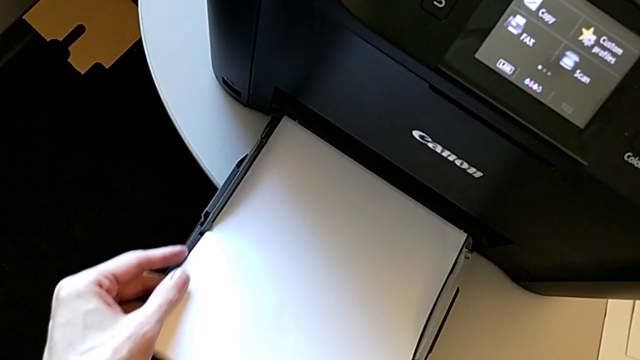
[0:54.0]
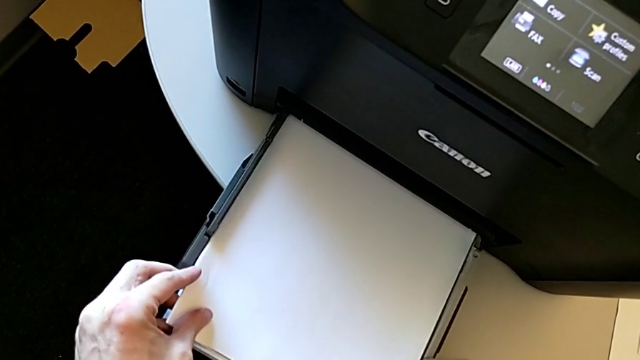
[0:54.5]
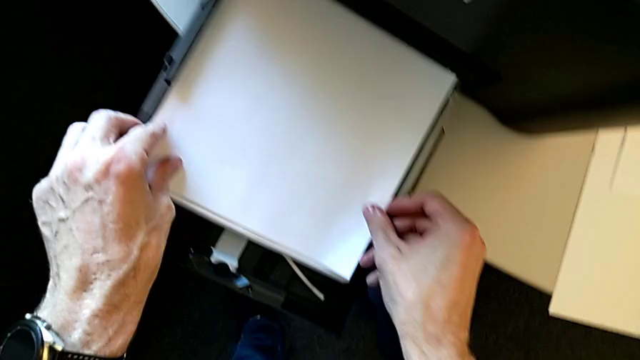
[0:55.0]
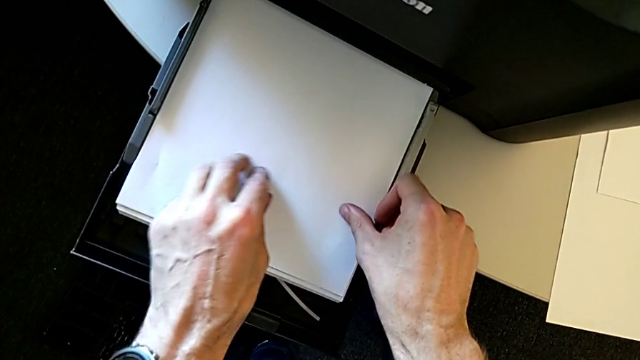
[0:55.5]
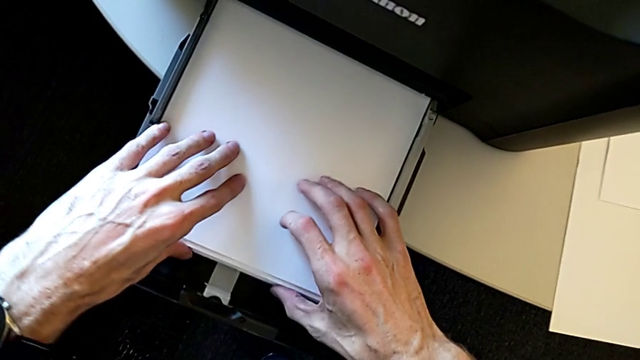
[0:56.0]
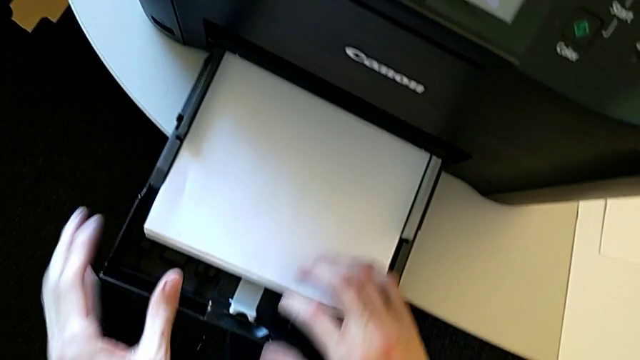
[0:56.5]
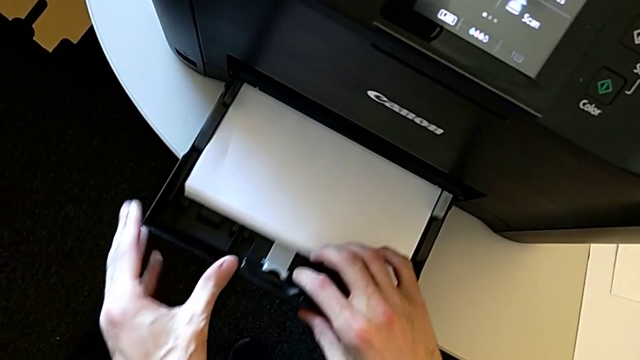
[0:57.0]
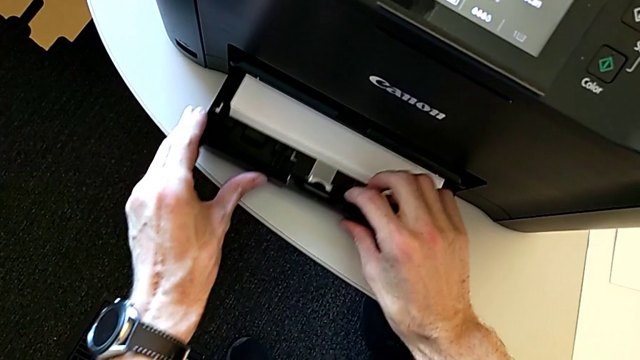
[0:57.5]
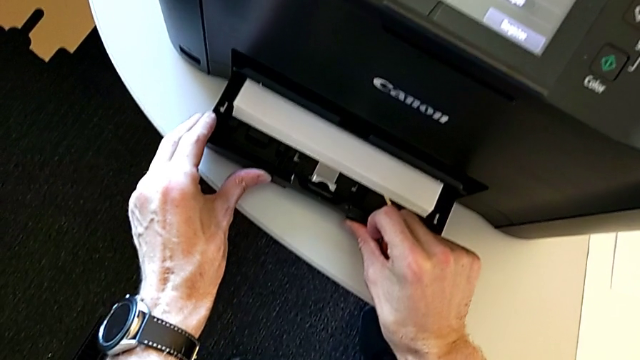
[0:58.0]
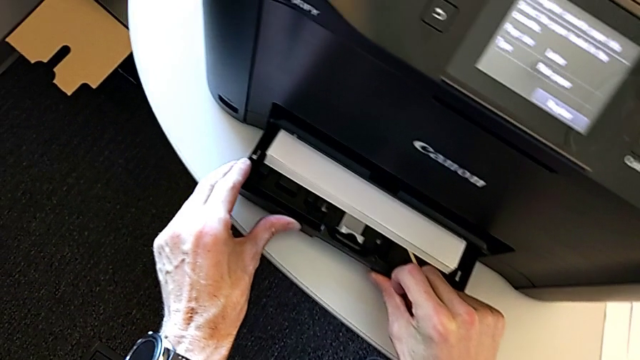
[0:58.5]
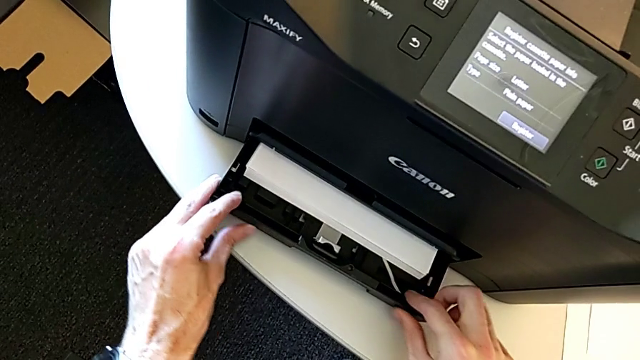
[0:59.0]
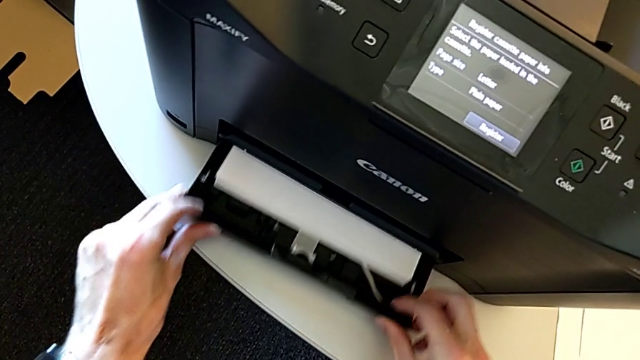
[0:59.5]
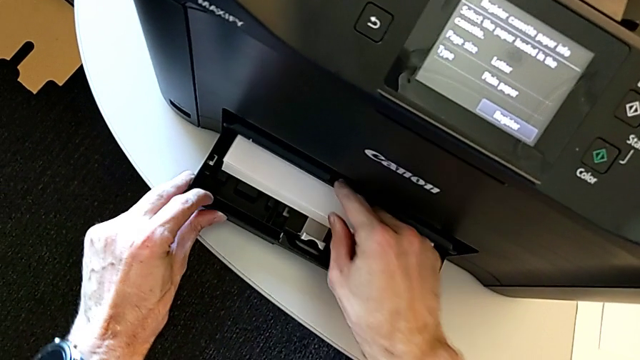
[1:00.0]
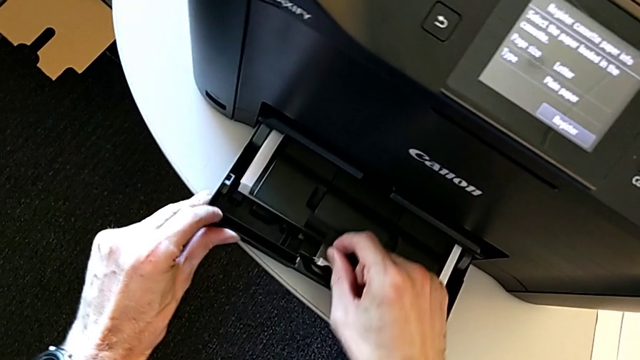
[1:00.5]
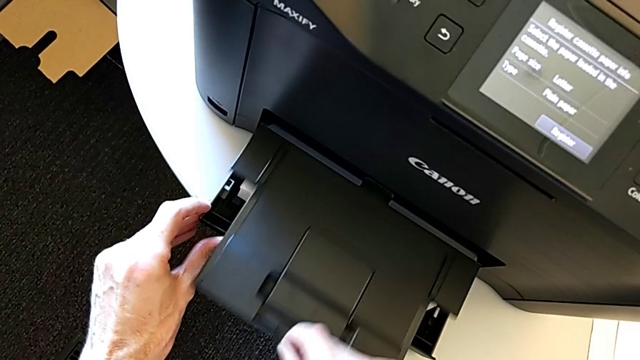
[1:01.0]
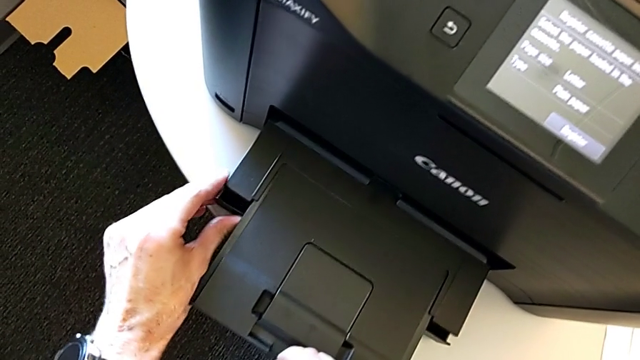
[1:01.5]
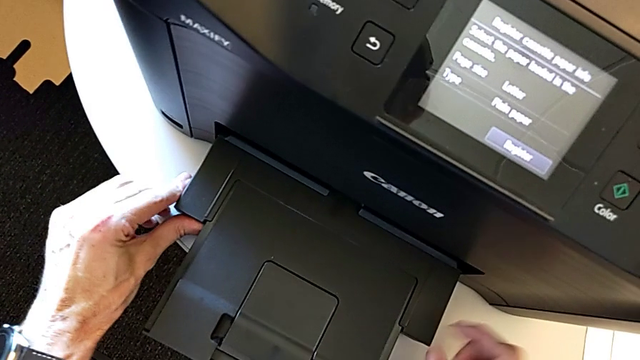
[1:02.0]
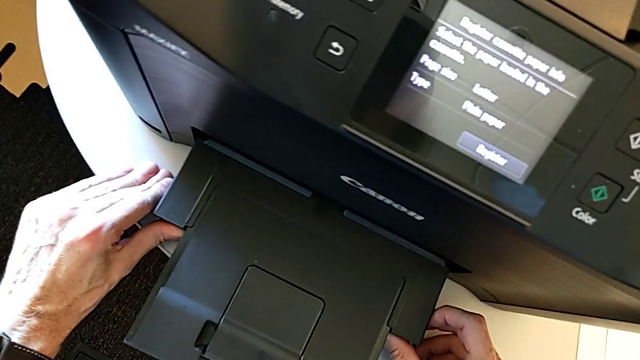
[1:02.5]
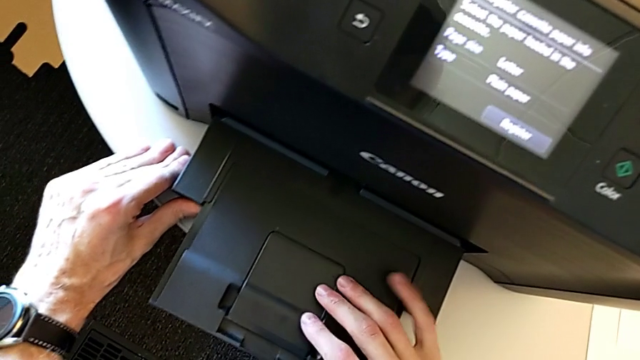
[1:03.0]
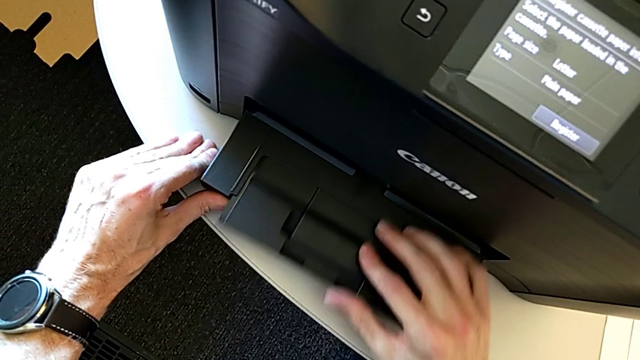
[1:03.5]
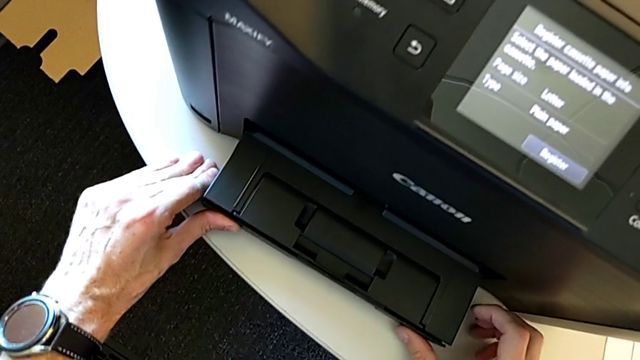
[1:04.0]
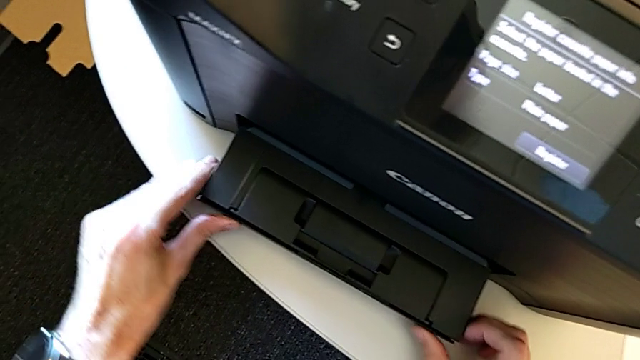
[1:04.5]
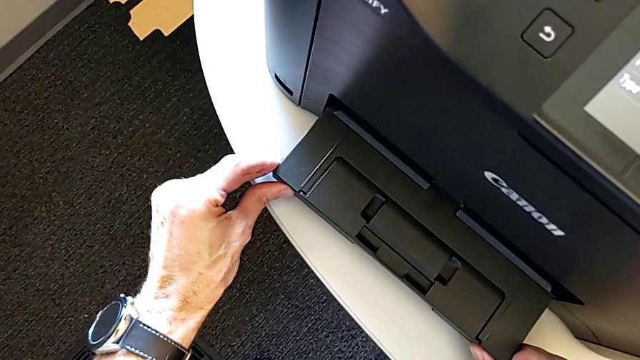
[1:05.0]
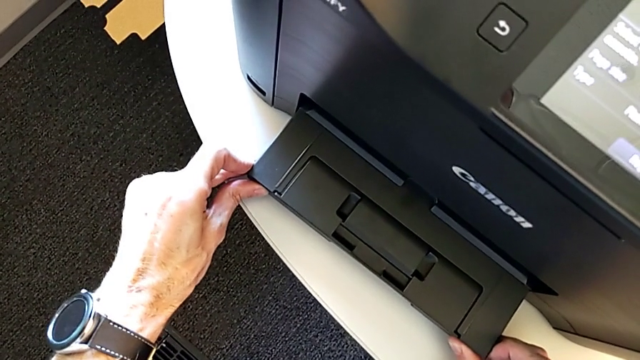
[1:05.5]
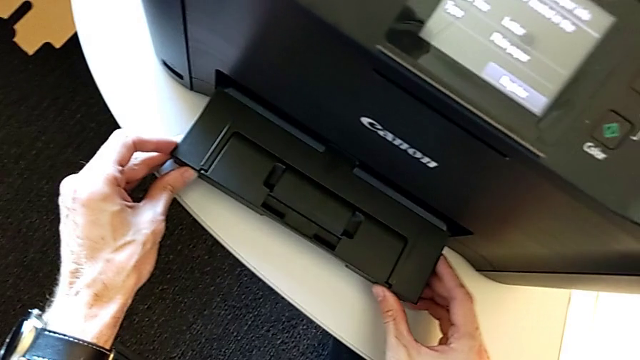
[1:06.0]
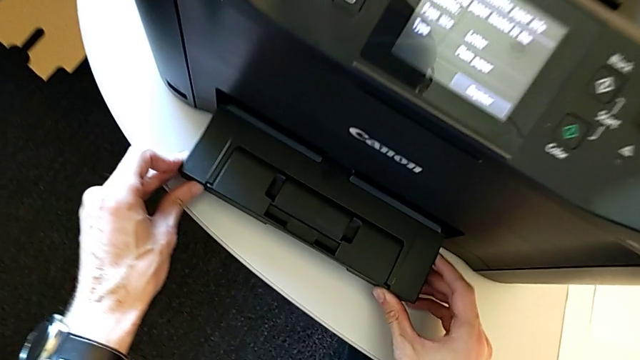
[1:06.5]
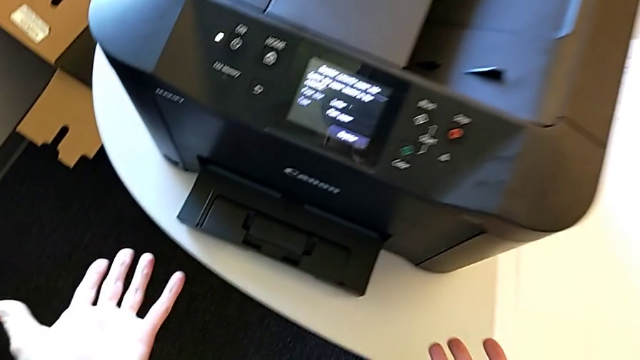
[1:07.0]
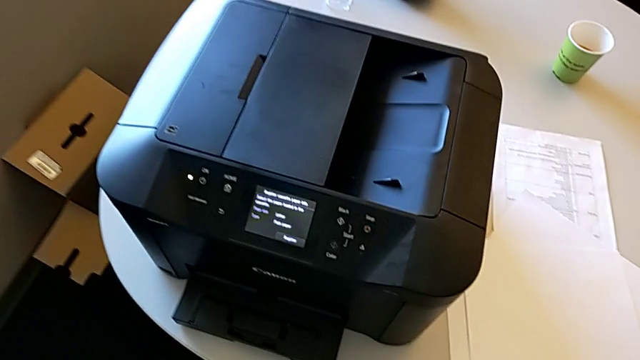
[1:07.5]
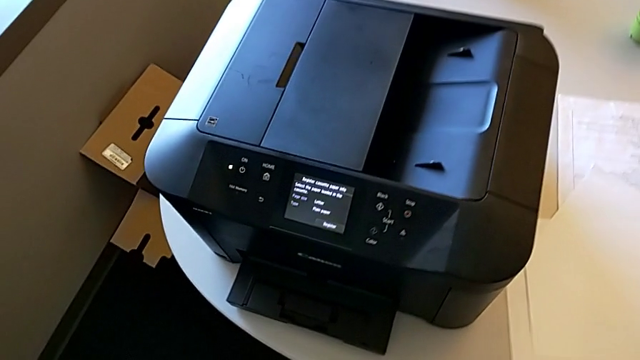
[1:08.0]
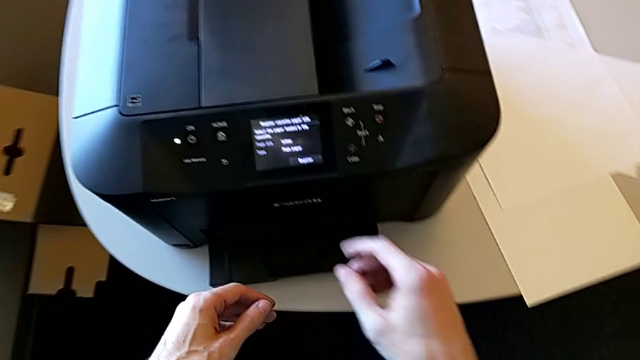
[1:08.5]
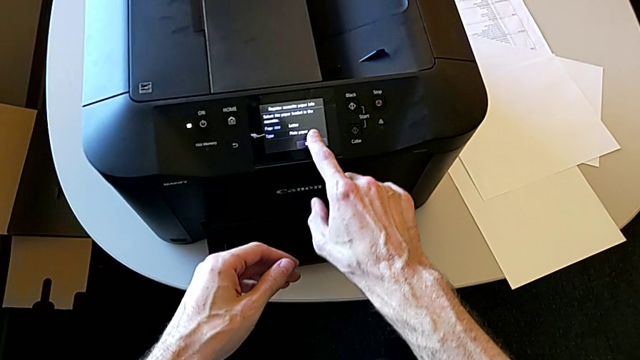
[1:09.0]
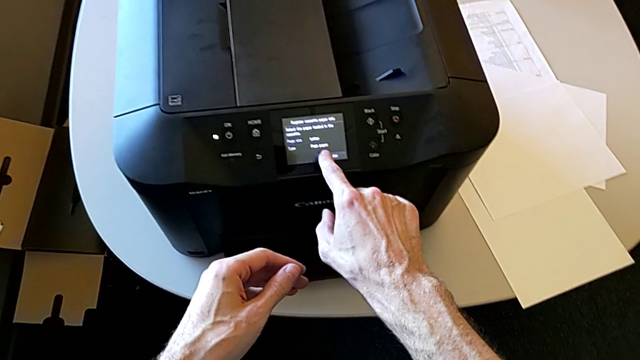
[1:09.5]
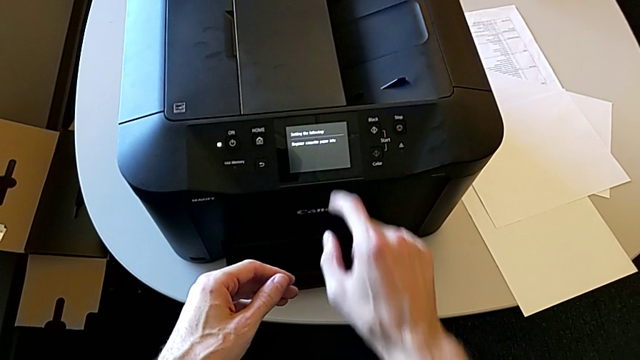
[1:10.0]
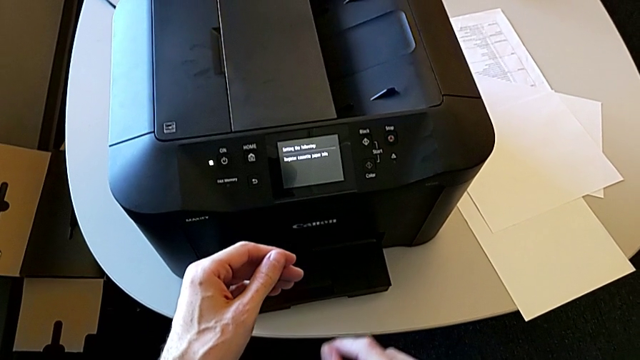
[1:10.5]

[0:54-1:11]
The camera wearer is loading the paper stack into the printer. They place the paper stack, wrongly push the paper tray, not aligning the paper tray correctly to close it, pull the extending paper tray, push the paper tray, close it, push it, inspect it and touch the touch screen.

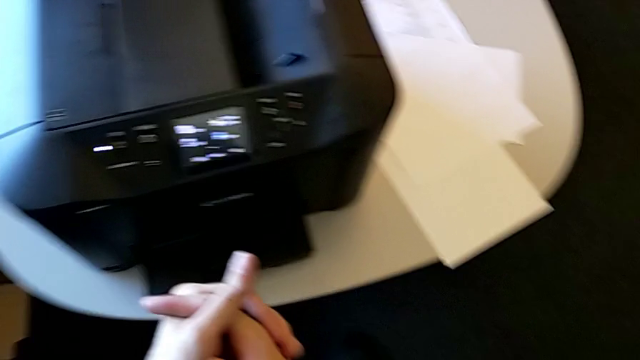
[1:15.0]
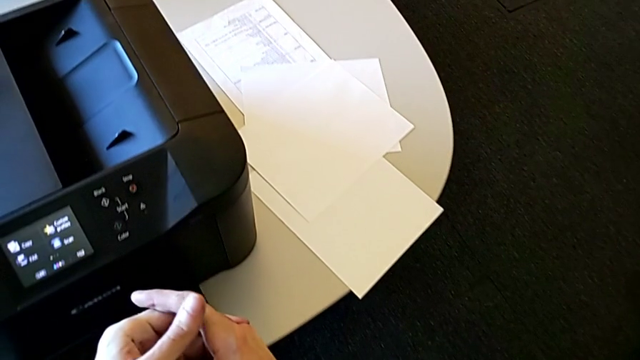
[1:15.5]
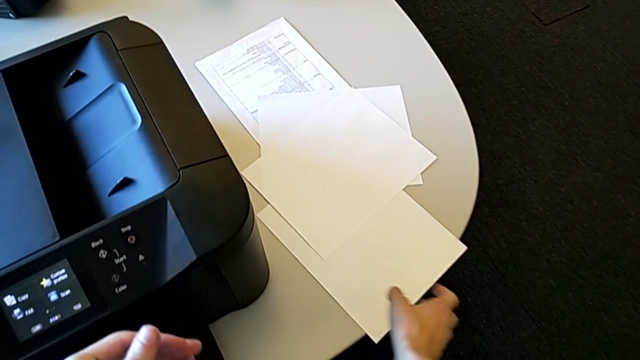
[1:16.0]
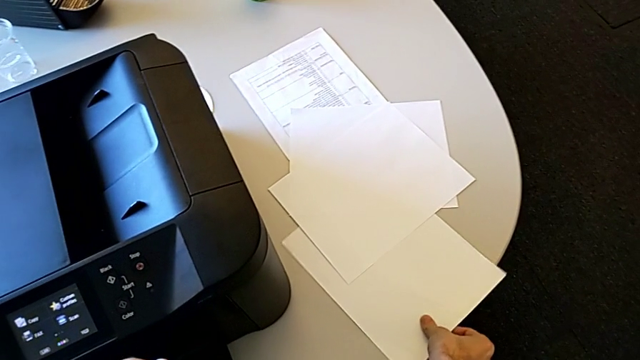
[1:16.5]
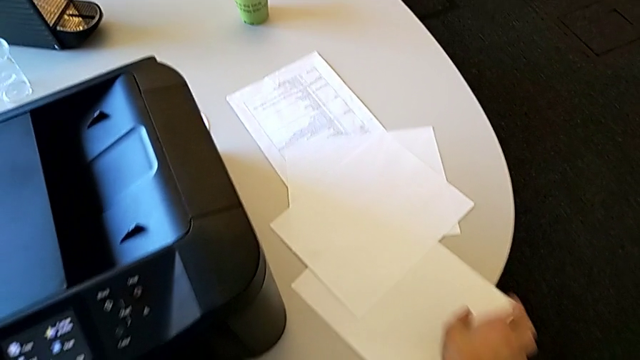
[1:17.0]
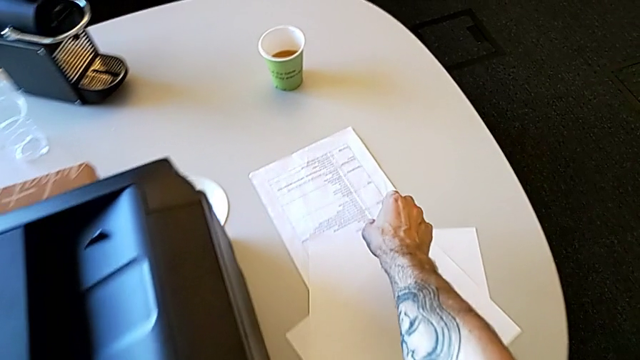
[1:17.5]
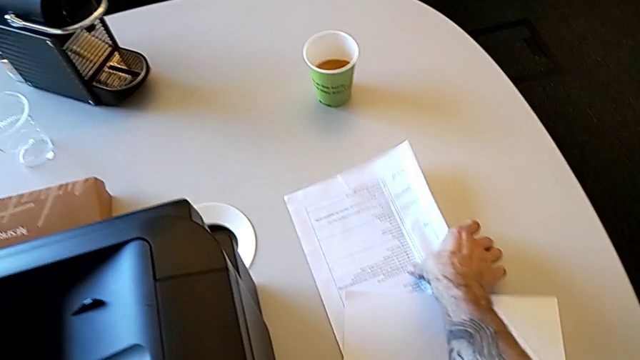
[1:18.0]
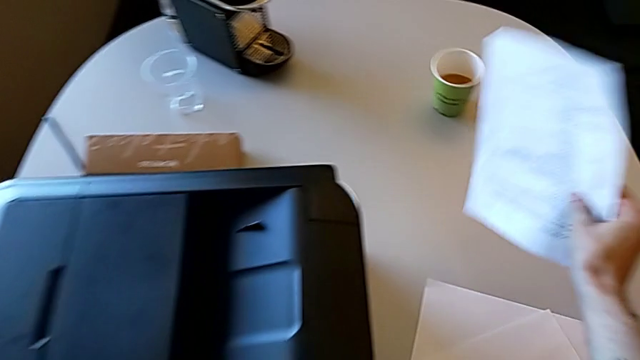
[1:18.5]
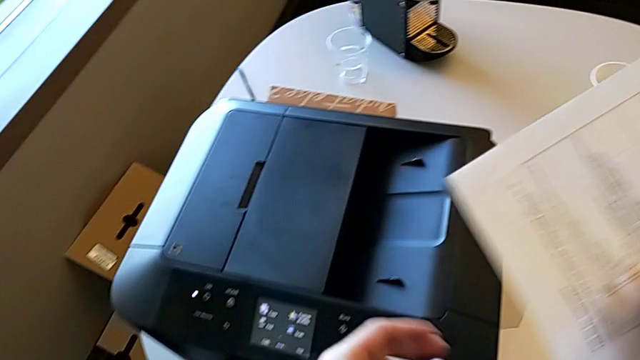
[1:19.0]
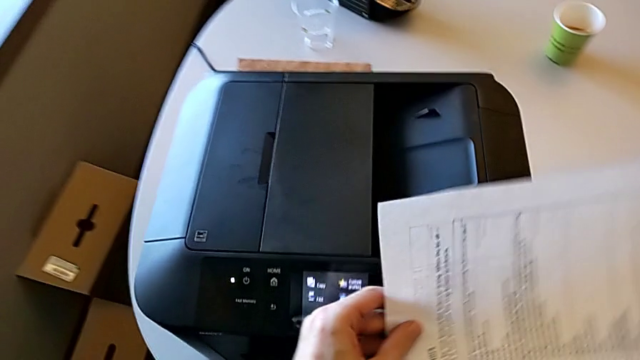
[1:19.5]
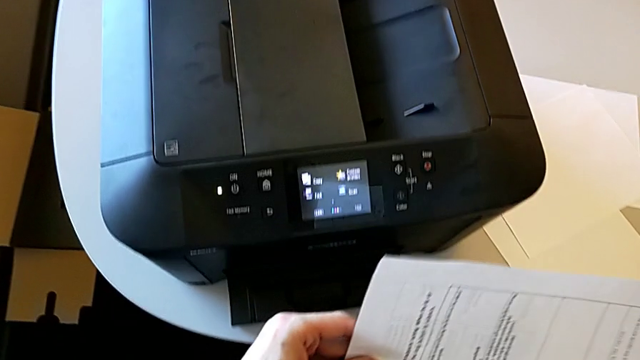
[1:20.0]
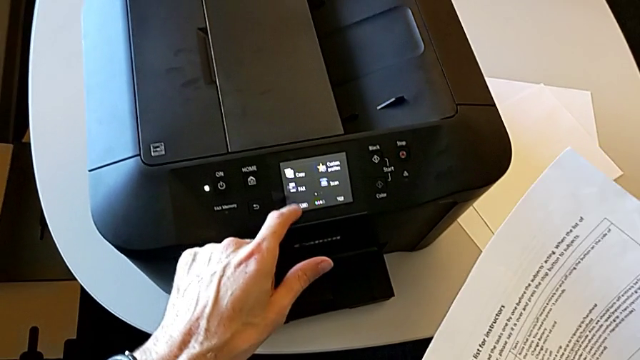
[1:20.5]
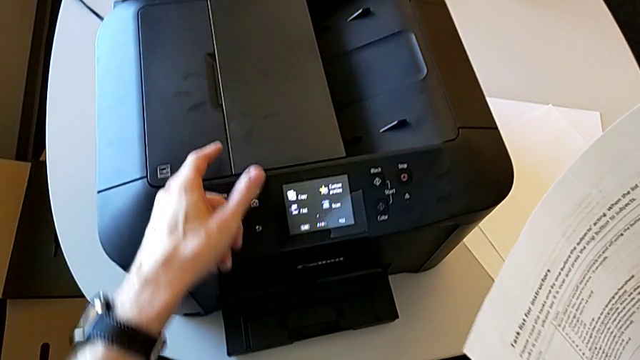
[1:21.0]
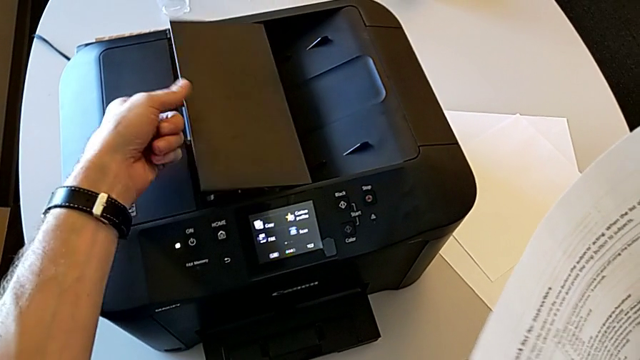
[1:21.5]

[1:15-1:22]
The camera wearer is copying. They wrongly grab the paper stack, grabbing a blank paper. They grab the paper stack, lift it and grab the left paper tray.
